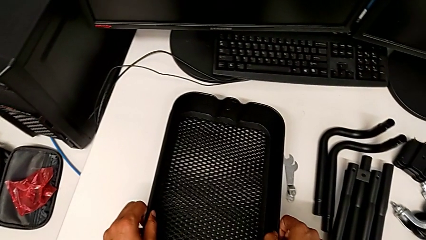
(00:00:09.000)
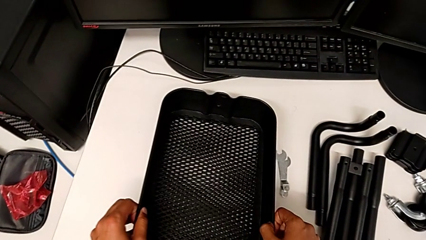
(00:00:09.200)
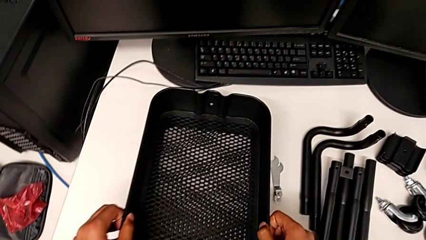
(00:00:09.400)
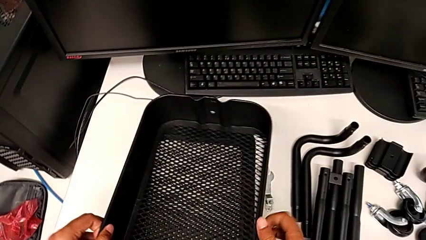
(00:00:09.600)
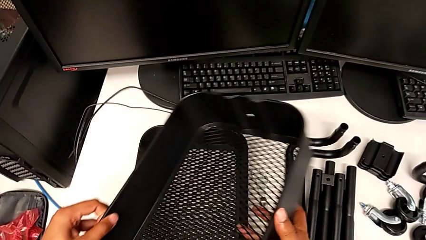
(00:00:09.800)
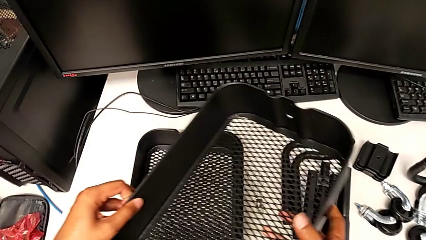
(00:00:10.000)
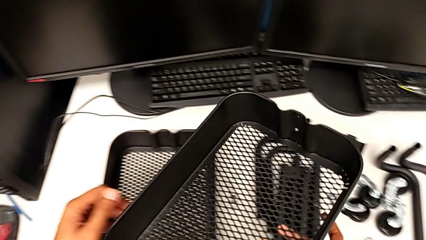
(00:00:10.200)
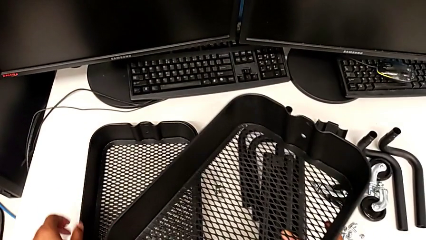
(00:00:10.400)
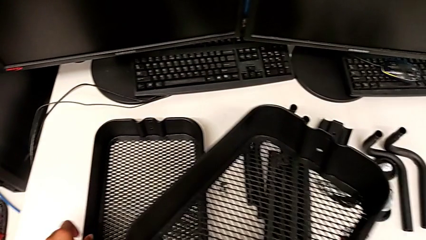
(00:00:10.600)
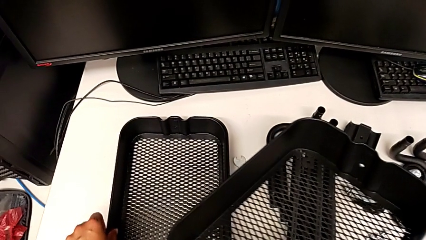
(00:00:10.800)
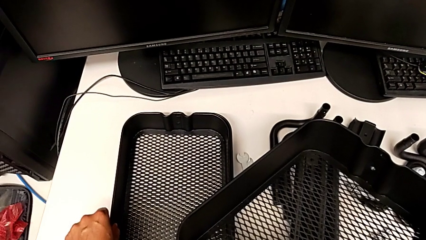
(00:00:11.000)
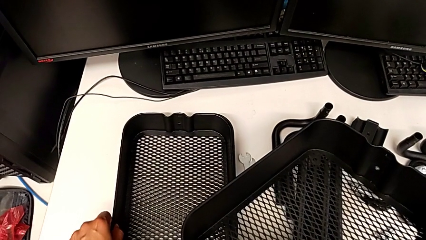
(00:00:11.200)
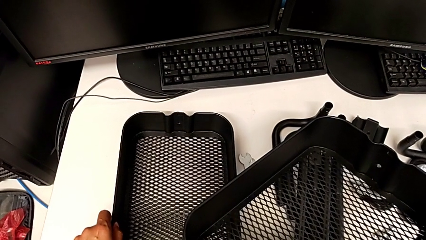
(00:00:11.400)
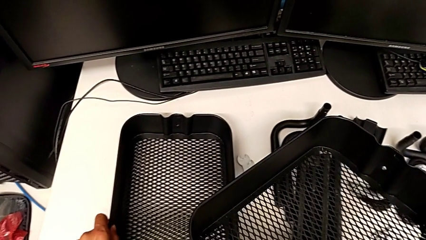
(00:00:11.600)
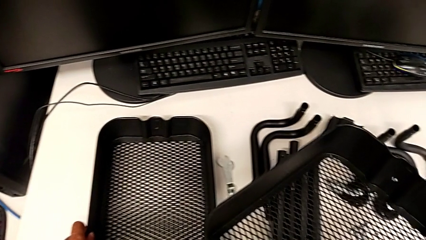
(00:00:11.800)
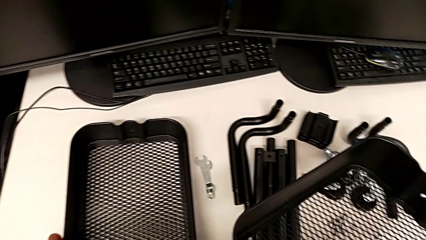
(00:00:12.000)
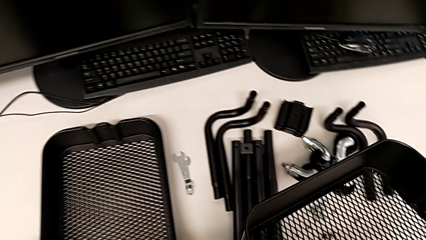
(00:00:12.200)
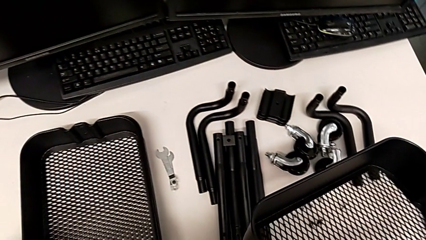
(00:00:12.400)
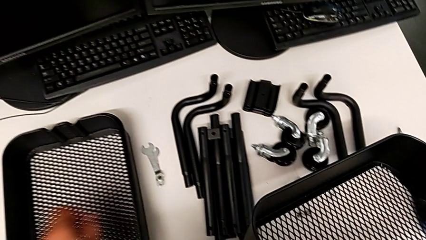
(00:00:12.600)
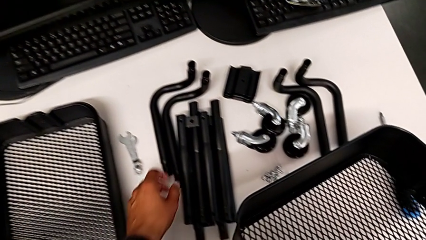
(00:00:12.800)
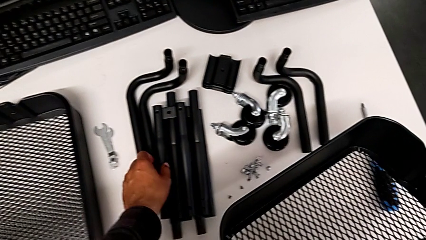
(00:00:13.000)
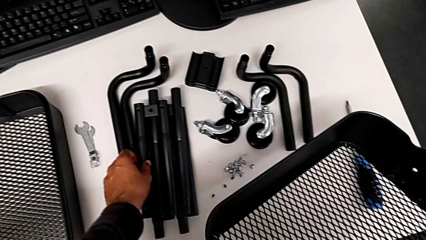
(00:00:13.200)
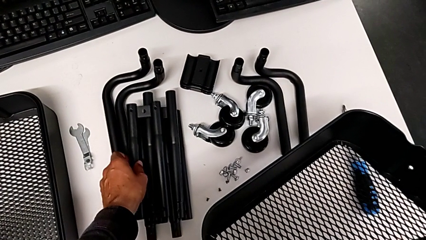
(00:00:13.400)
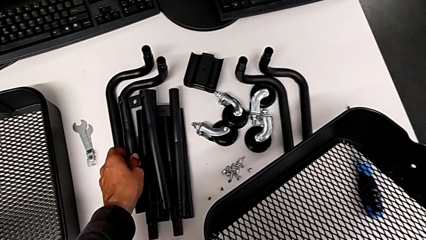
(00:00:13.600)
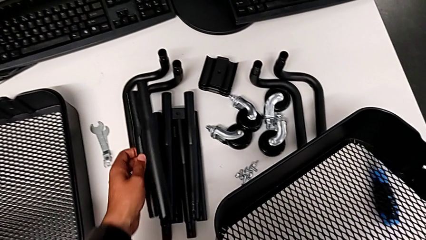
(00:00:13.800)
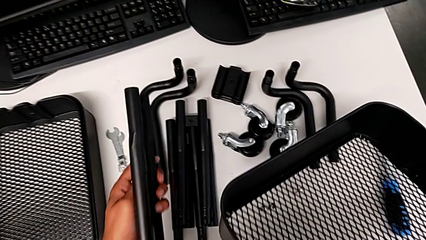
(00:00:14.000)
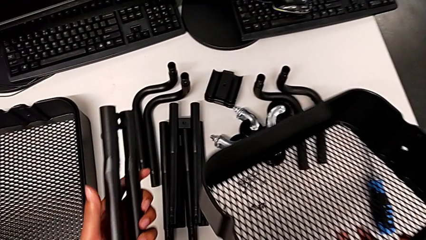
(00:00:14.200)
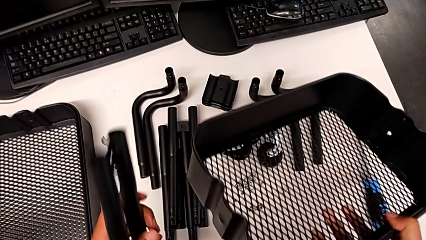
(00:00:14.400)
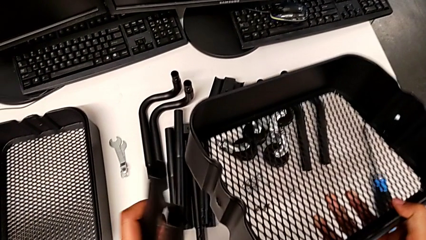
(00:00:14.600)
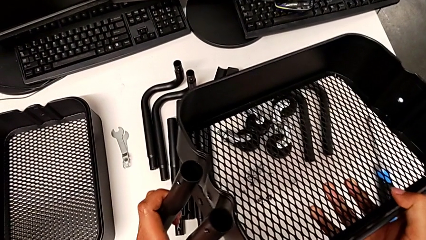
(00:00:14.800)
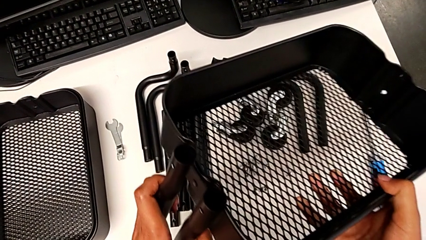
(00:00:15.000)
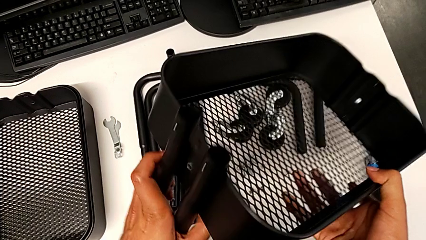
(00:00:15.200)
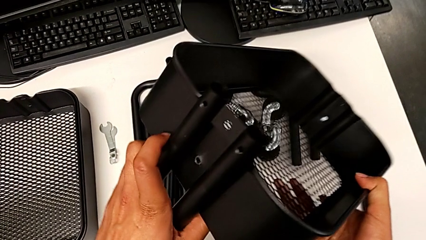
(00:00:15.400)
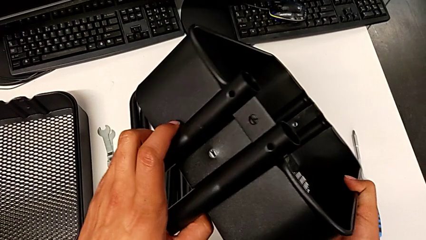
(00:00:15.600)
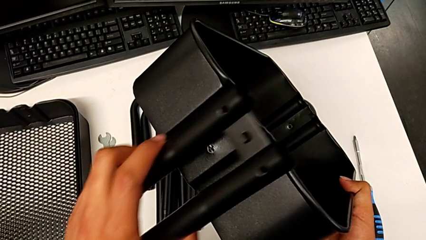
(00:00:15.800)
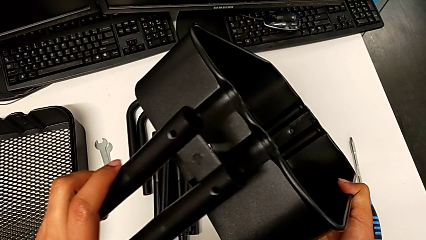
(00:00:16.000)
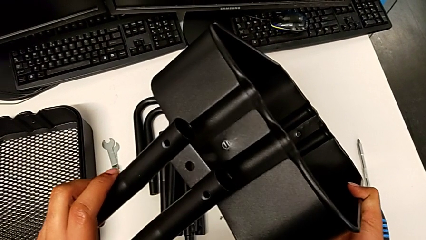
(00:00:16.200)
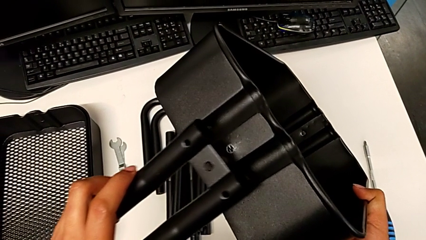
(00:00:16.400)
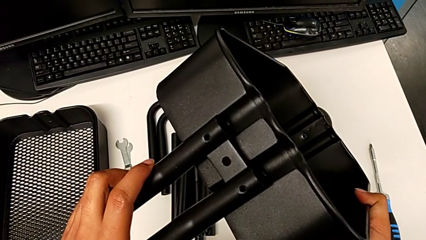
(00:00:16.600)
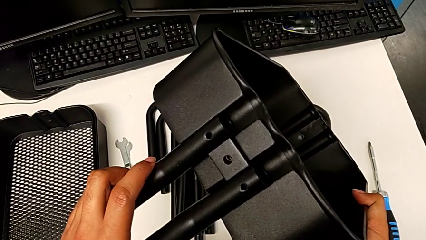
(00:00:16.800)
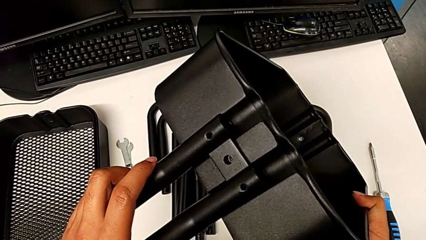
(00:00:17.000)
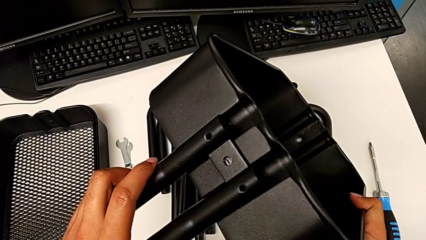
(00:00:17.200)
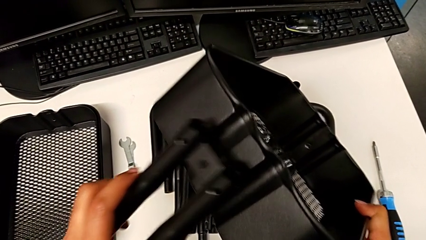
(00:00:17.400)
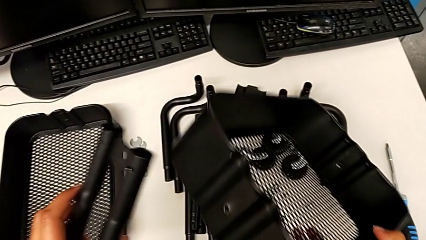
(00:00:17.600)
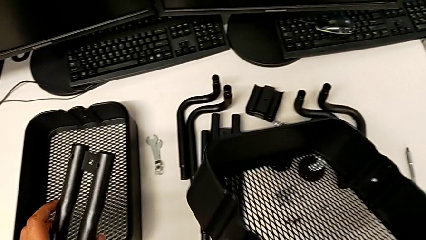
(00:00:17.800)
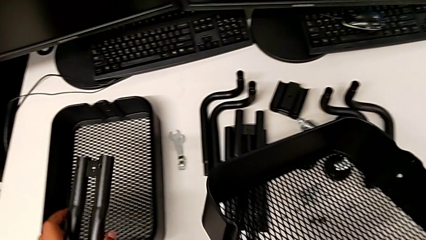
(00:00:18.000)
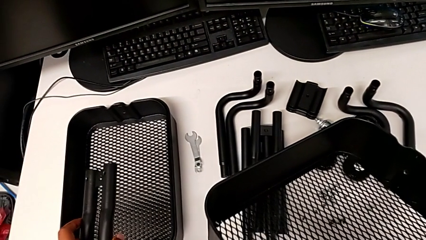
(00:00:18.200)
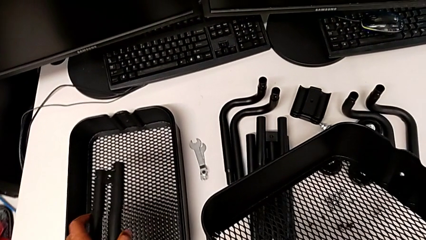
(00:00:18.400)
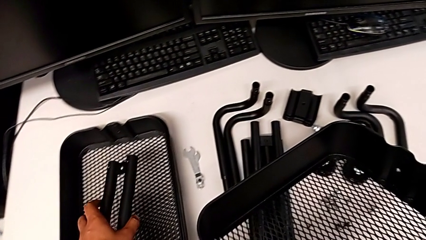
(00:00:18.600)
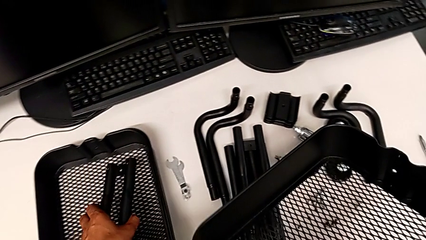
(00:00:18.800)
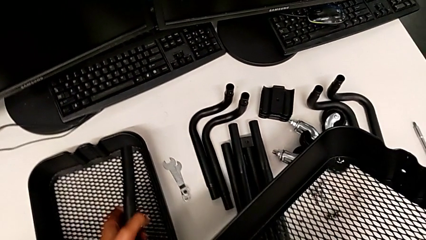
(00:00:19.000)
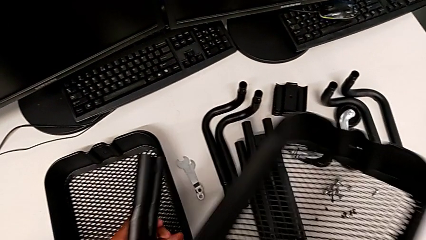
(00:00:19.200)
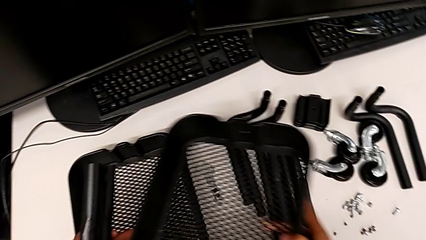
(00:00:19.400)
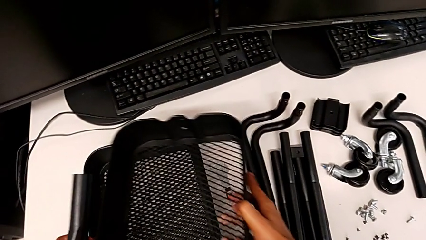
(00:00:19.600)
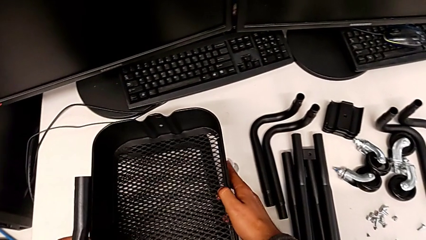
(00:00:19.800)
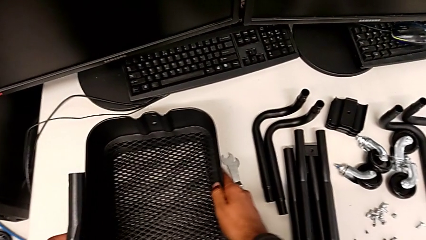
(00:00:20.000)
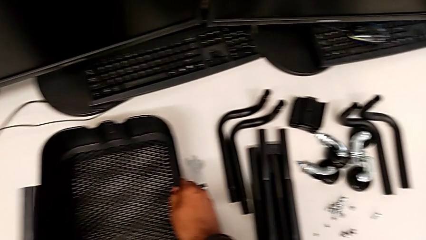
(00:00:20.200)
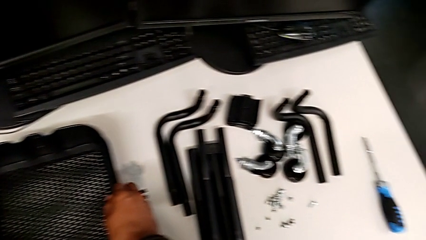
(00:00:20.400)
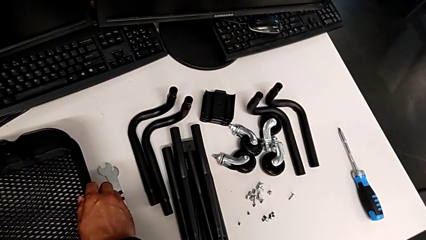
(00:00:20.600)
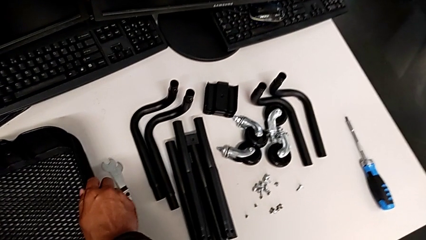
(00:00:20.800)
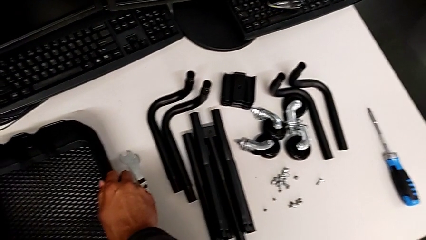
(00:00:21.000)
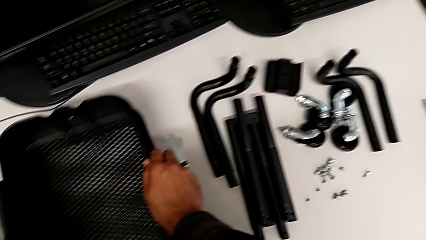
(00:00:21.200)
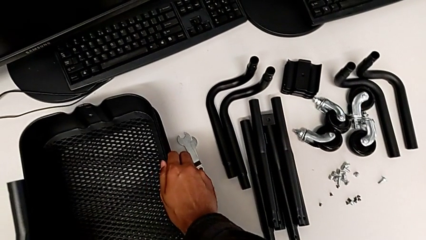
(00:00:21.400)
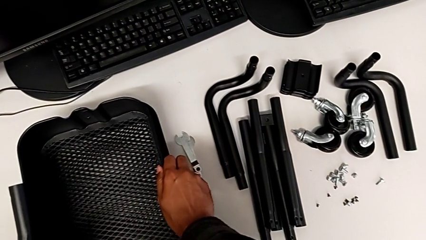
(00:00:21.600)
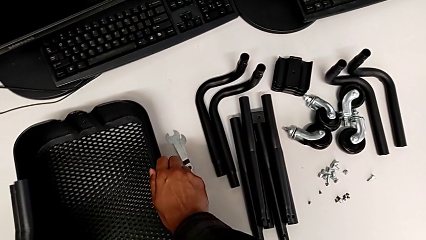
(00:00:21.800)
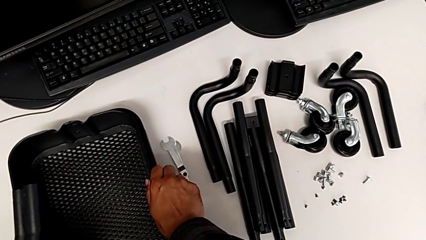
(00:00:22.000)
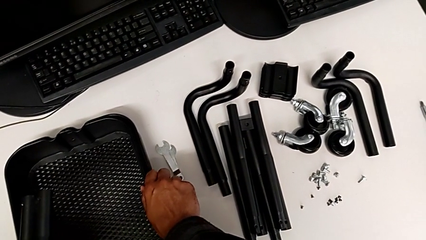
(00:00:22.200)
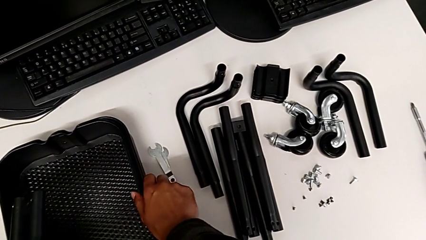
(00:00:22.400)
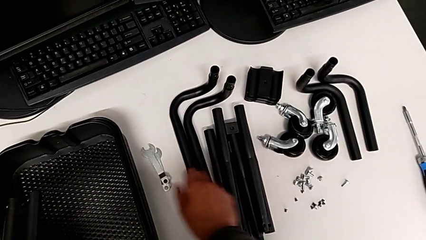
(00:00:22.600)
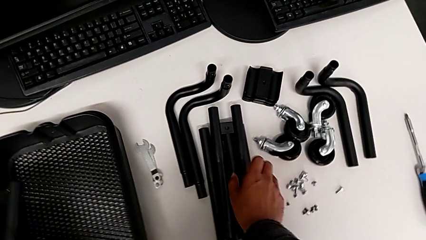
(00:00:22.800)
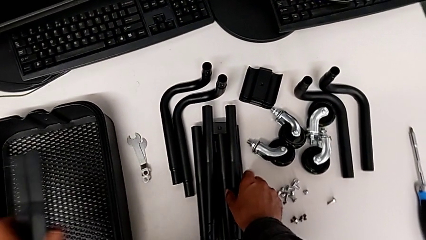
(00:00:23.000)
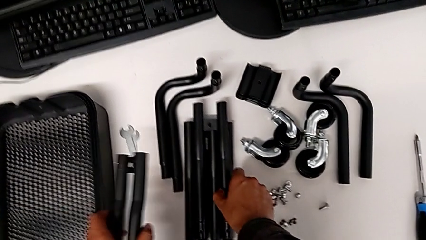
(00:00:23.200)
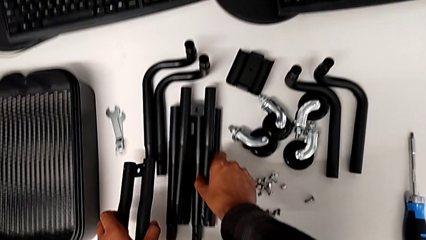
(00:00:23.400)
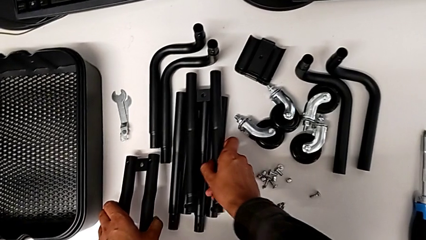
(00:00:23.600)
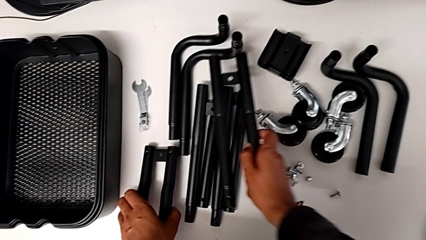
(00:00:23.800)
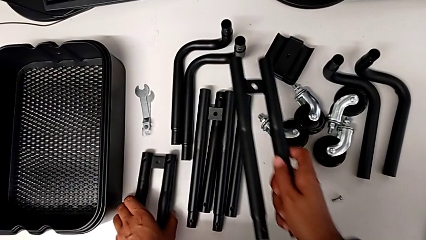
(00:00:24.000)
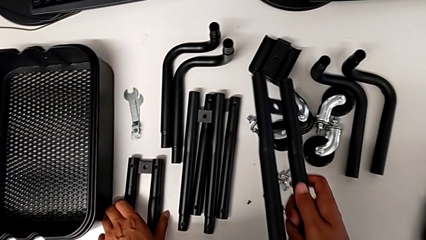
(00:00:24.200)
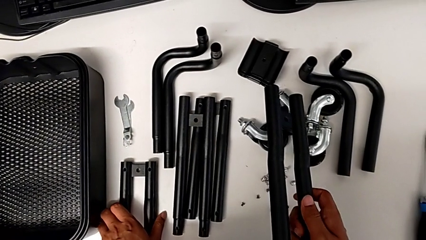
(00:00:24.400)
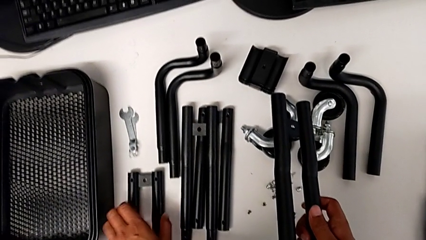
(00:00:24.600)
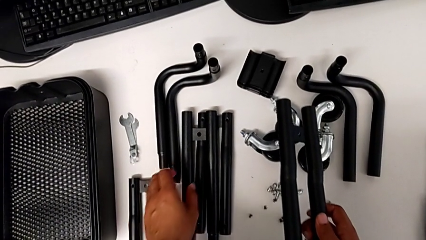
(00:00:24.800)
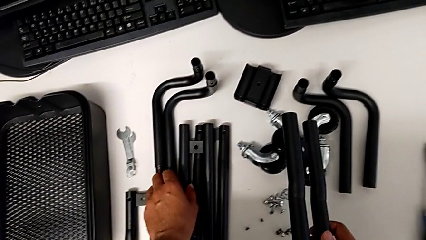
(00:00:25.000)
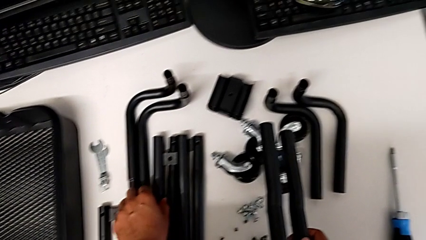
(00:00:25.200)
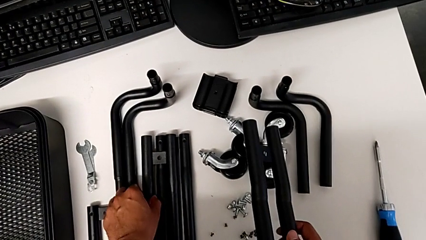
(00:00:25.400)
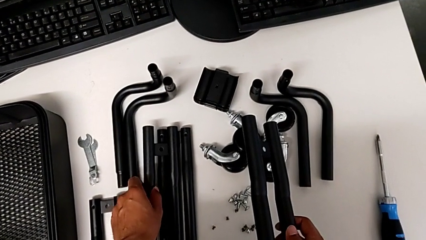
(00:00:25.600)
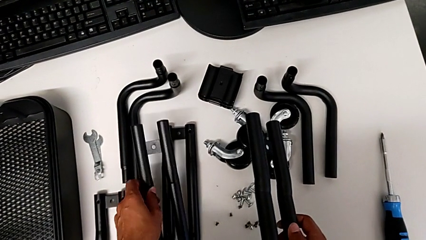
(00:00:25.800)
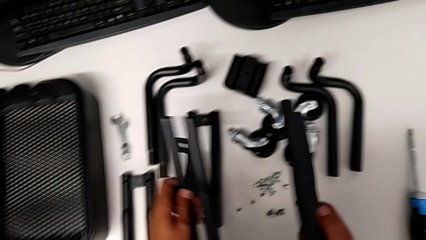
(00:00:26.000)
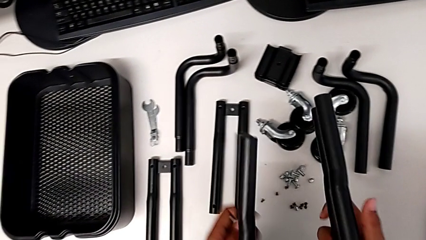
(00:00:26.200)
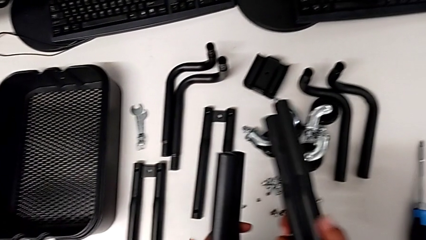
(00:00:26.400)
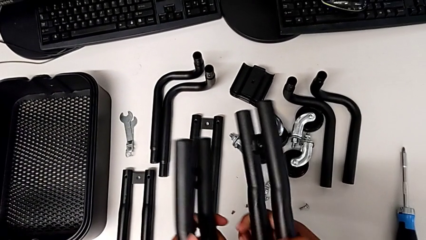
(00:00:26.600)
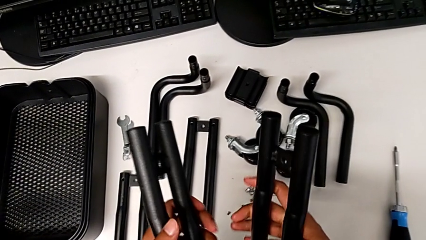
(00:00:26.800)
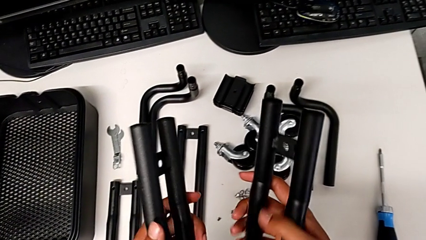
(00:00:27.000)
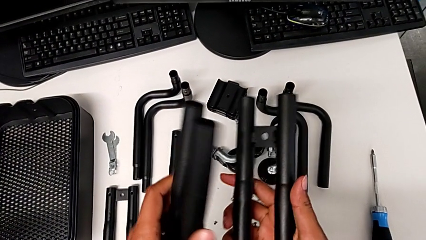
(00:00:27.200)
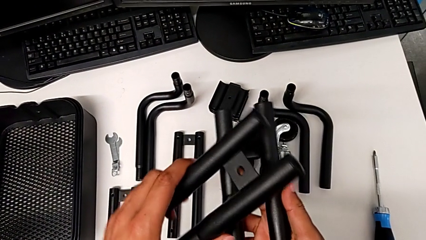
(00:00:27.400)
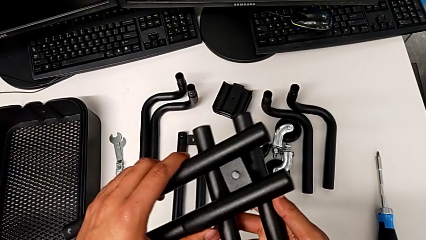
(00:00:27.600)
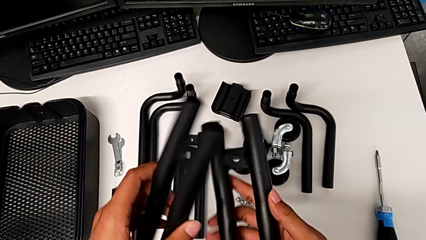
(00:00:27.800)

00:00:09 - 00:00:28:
The camera wearer is assembling the first straight rods. They grab the grid tray, grab the leg, stack the grid tray and grab the leg.
